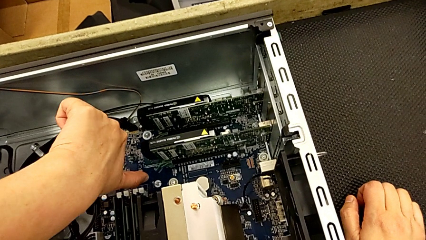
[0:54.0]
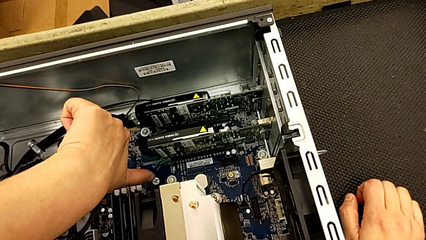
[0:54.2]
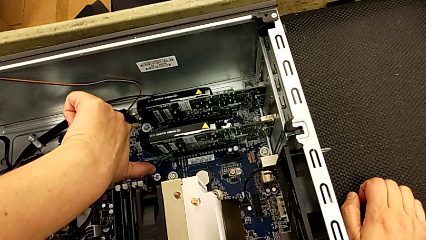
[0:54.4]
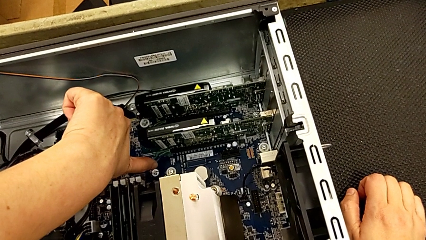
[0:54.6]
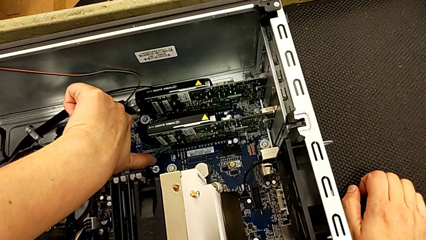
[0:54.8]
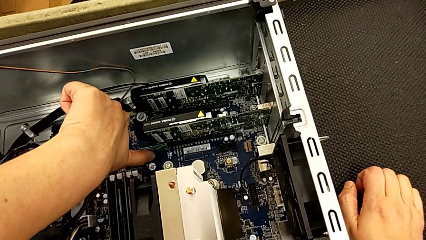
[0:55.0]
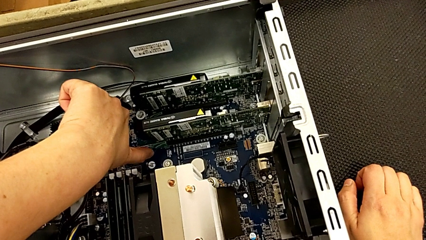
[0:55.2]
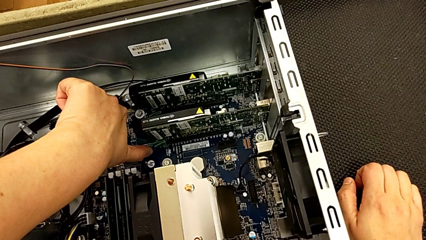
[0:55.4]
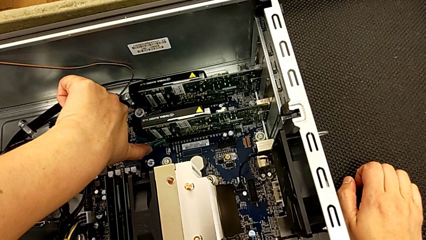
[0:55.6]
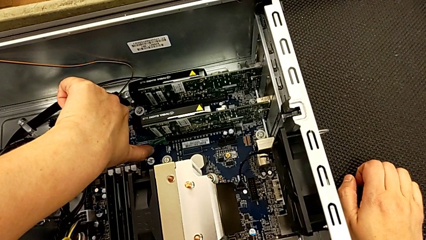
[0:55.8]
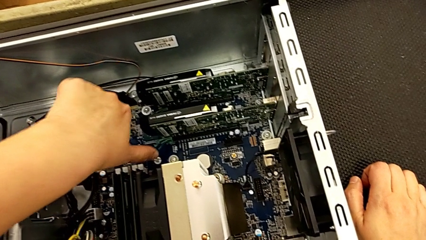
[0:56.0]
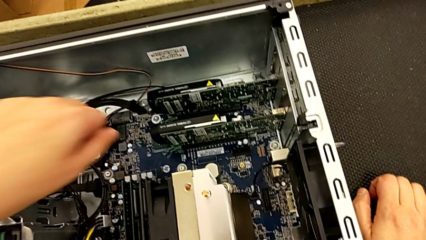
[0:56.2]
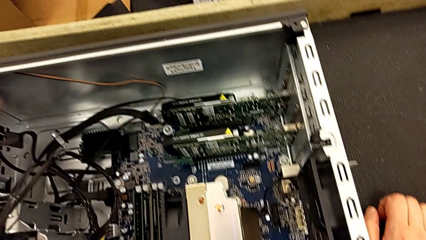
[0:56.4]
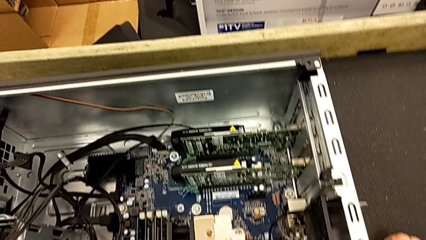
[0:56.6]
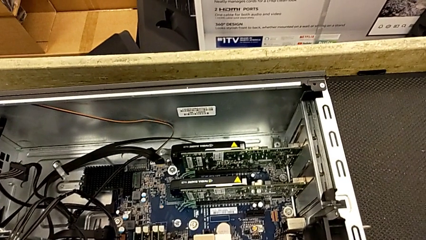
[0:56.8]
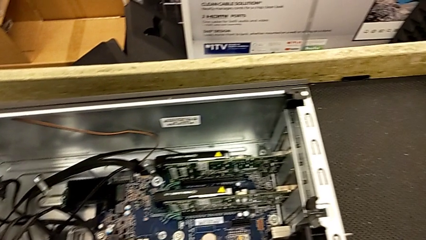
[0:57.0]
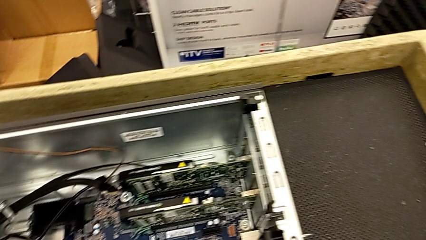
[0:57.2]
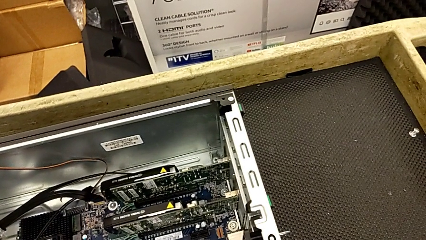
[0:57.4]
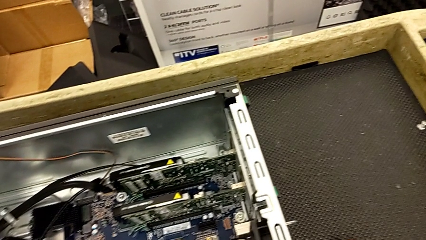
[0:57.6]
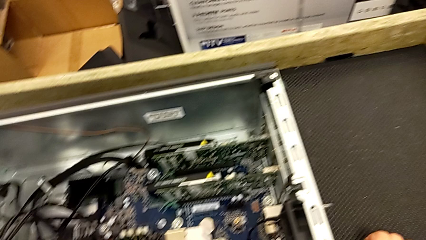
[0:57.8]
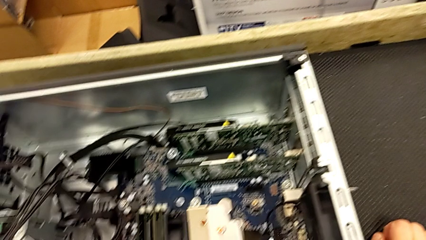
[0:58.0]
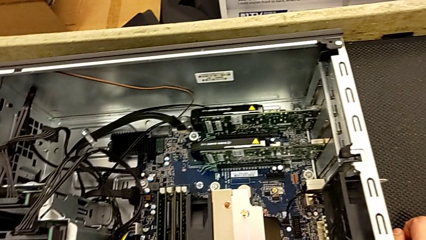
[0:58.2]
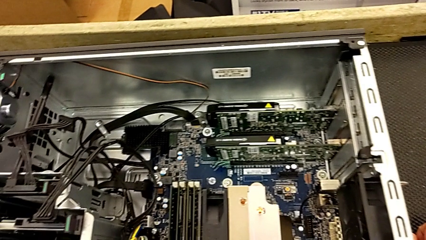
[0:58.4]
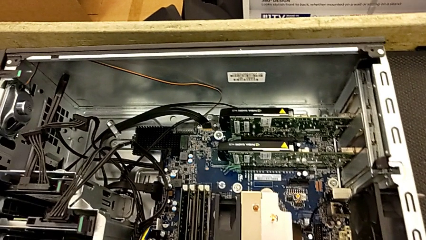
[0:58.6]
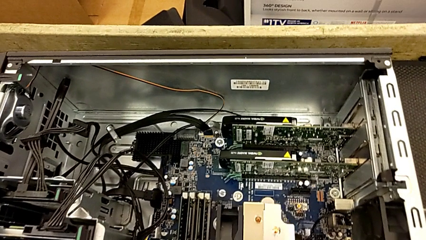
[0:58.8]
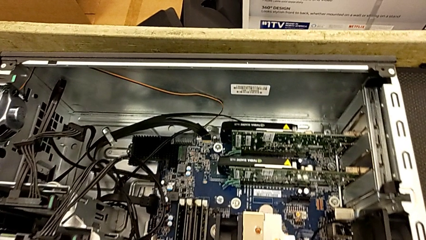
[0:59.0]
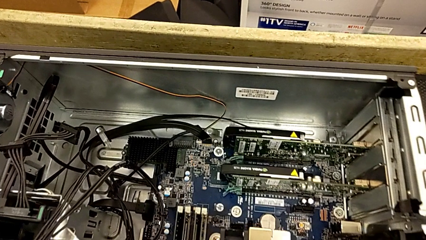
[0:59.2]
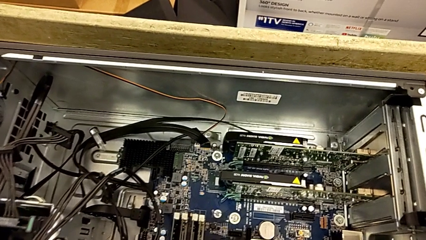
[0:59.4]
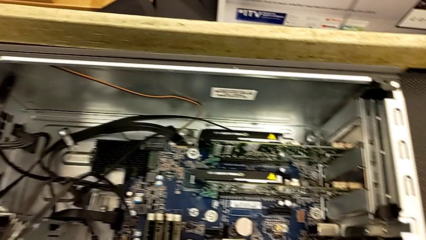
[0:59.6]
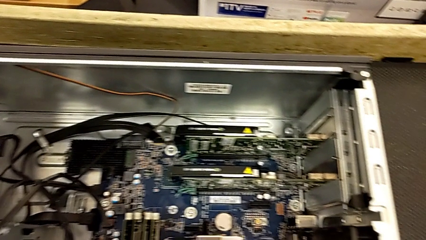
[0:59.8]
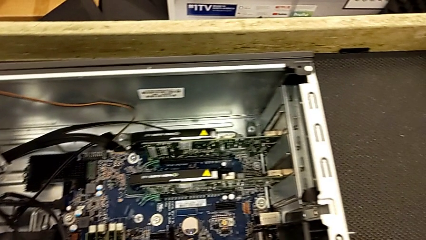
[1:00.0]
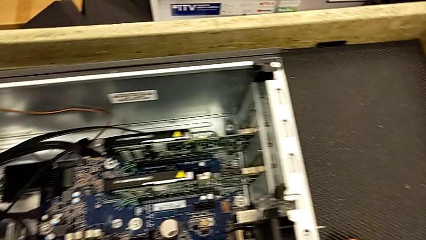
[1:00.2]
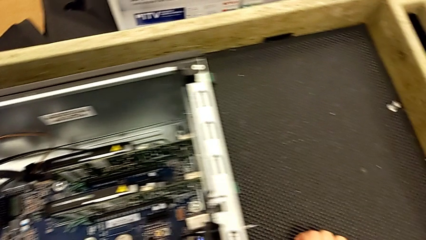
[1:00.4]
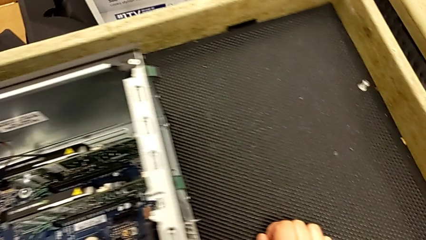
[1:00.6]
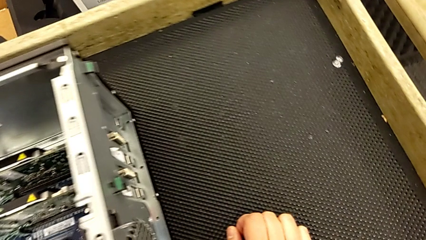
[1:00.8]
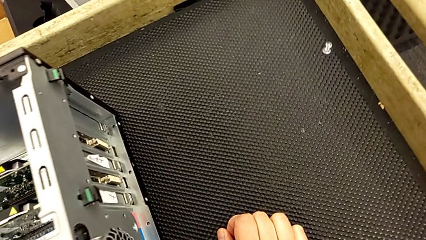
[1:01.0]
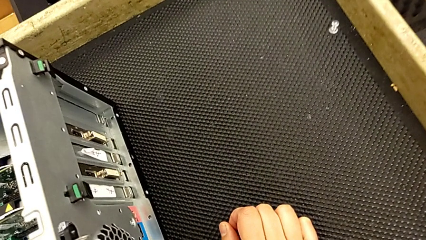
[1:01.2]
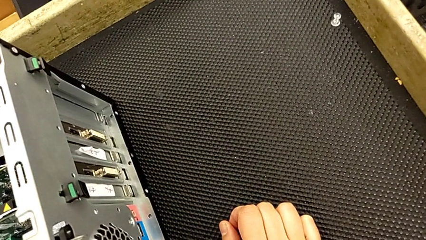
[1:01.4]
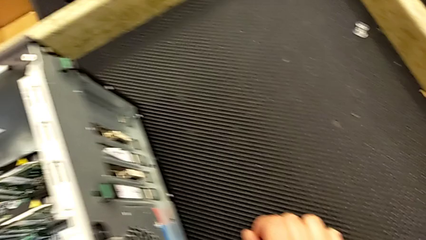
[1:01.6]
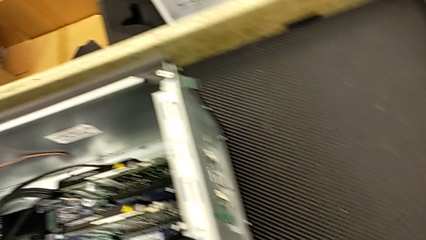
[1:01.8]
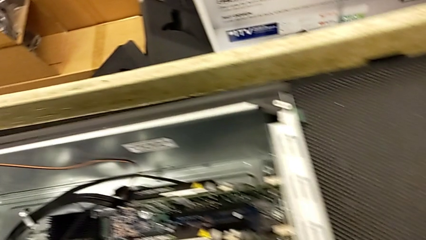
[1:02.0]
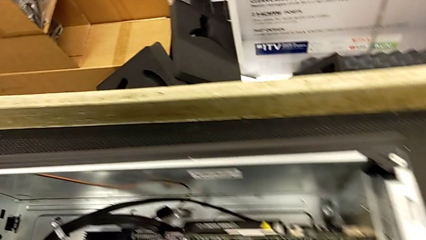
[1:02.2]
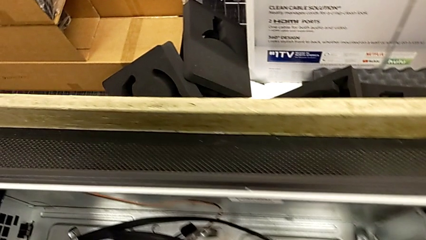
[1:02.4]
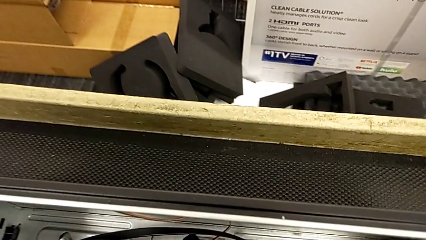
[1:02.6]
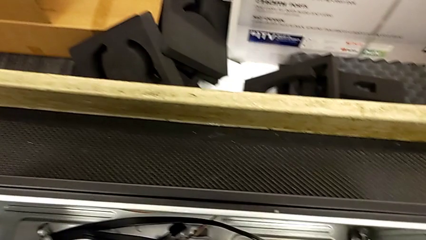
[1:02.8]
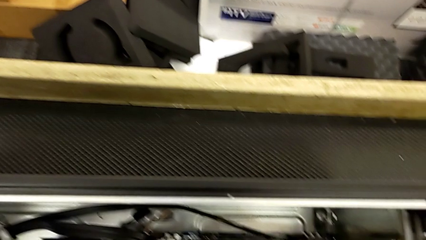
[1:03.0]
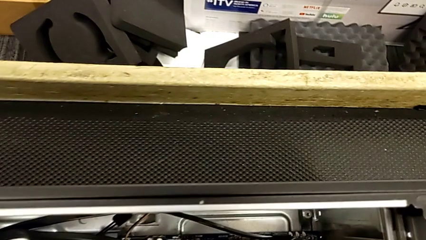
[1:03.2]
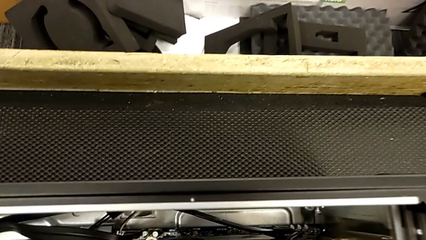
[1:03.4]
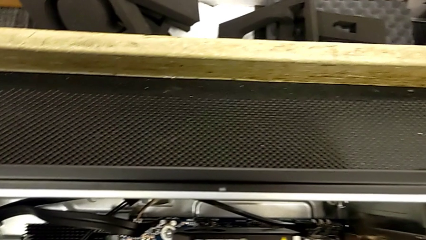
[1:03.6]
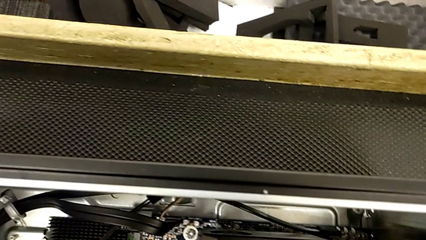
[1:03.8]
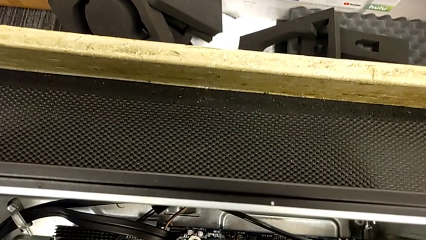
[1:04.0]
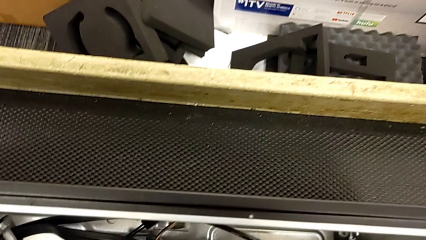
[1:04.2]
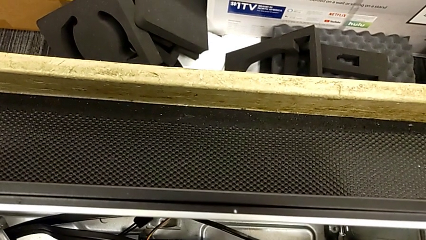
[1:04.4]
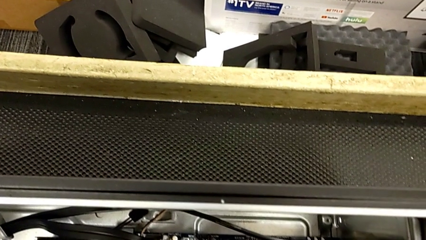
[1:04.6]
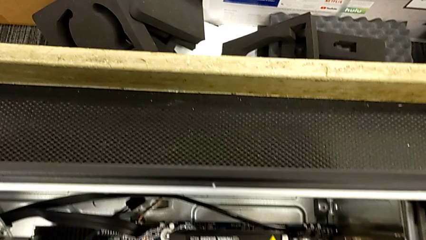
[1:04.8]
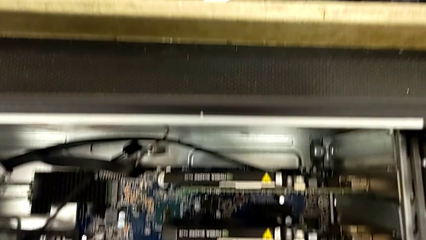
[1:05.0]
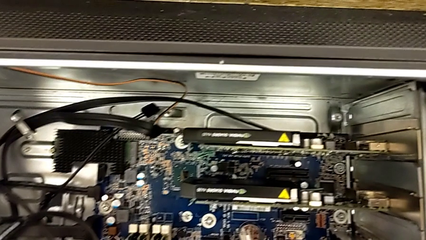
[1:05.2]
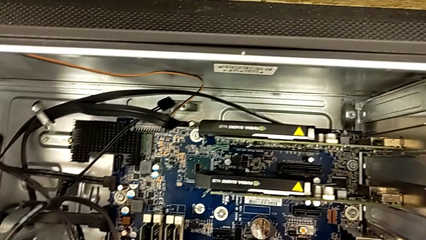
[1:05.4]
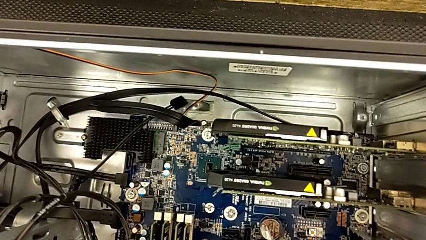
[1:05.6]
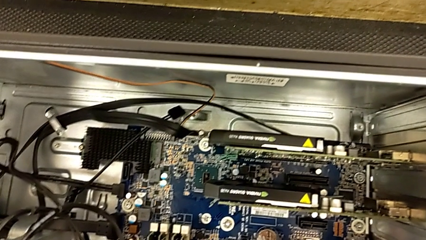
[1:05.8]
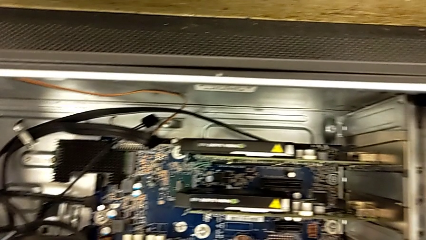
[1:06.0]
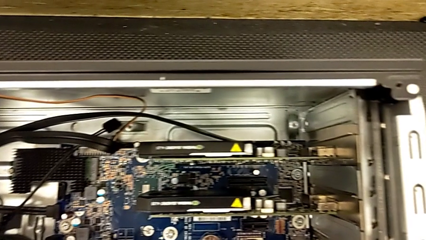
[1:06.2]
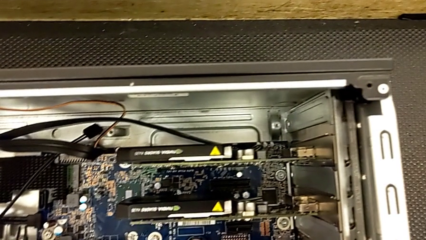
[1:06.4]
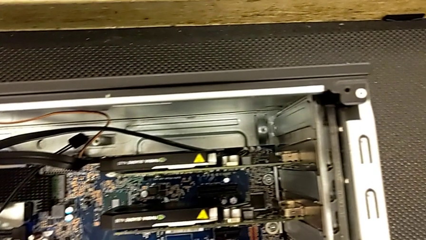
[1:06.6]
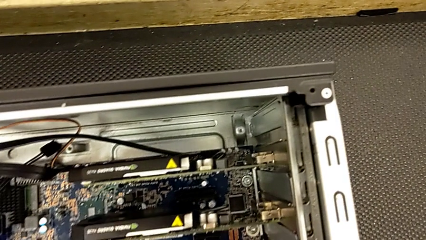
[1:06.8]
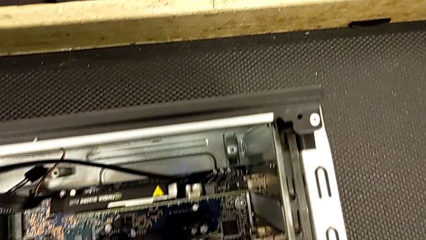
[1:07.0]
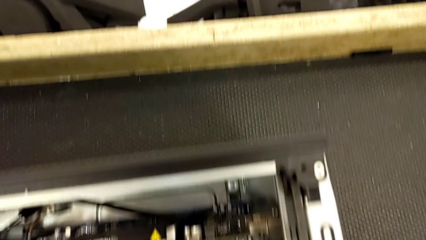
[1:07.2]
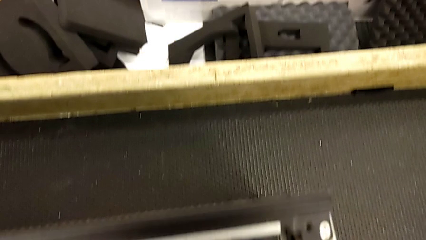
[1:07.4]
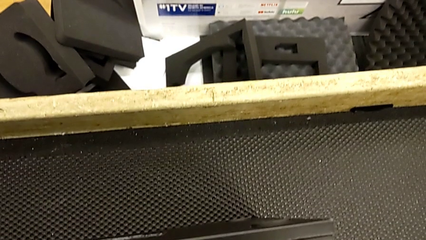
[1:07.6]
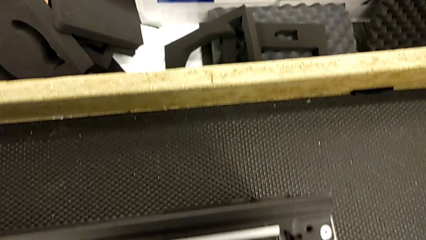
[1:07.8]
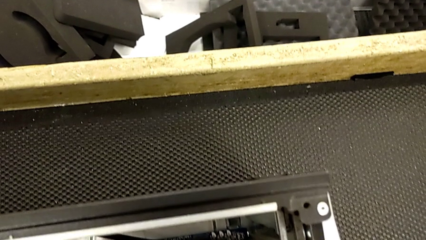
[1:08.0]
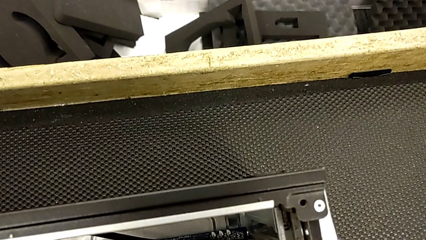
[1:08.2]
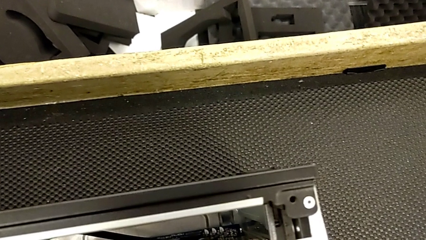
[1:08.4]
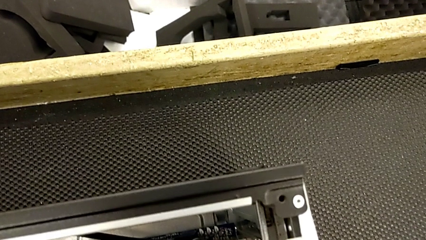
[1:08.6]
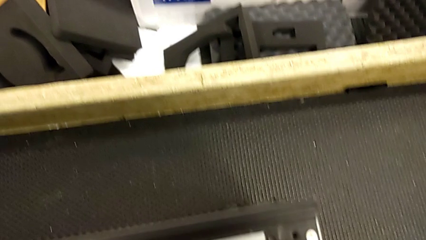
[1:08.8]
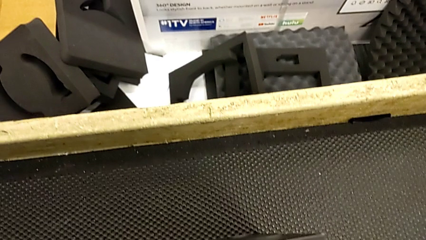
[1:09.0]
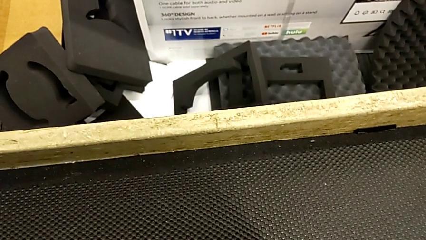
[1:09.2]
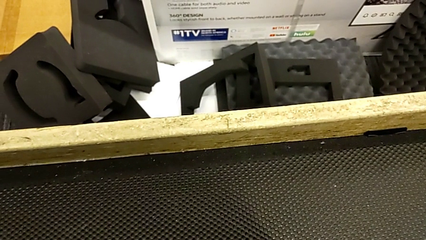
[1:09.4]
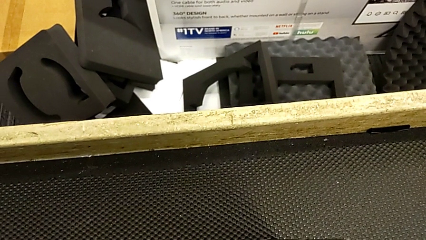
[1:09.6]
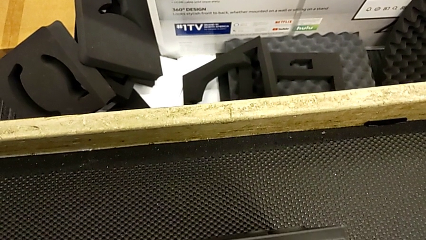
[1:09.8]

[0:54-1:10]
The camera wearer is inspecting the computer tower. They touch the graphic card and begin to inspect the computer tower.
